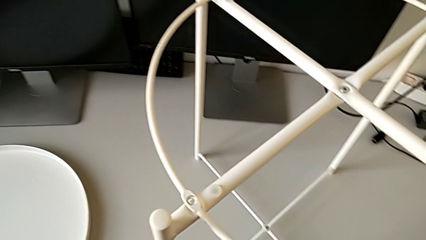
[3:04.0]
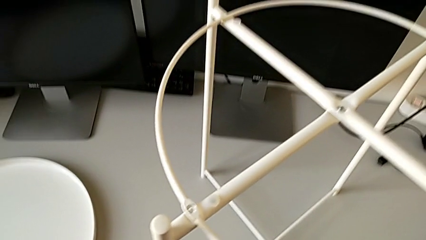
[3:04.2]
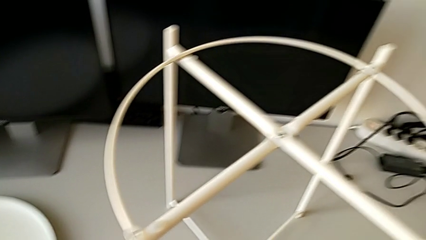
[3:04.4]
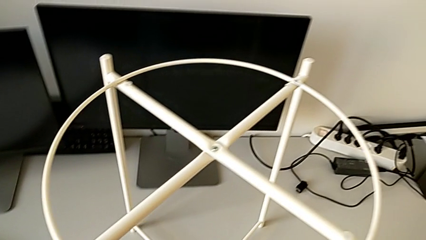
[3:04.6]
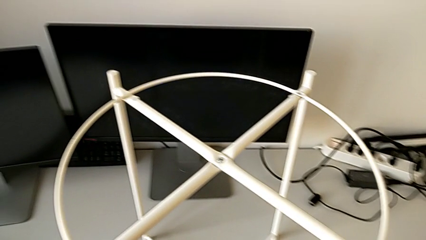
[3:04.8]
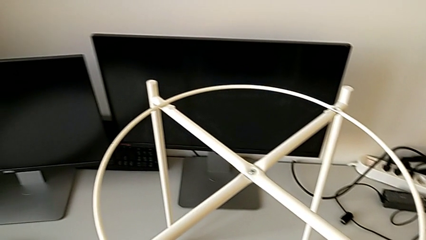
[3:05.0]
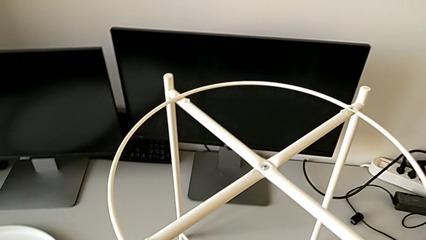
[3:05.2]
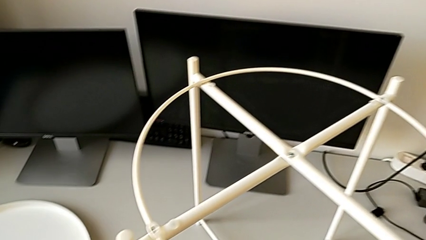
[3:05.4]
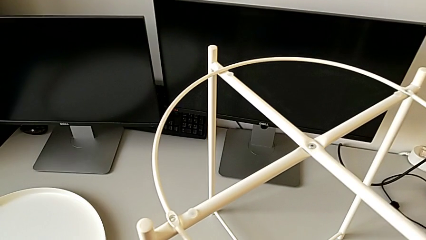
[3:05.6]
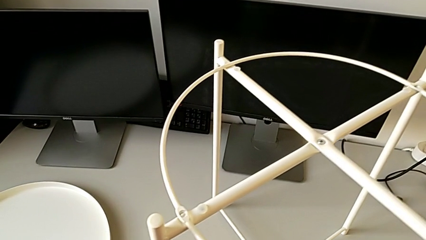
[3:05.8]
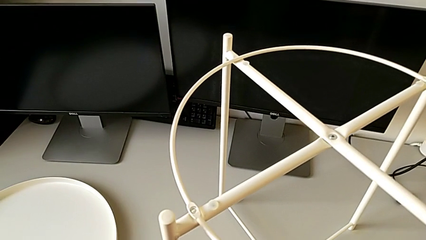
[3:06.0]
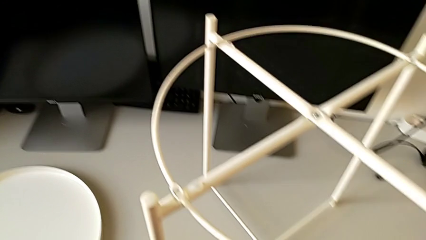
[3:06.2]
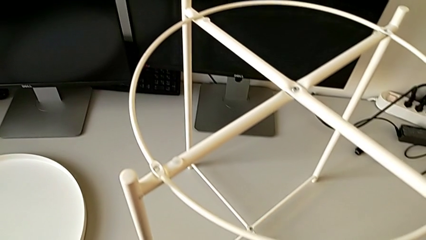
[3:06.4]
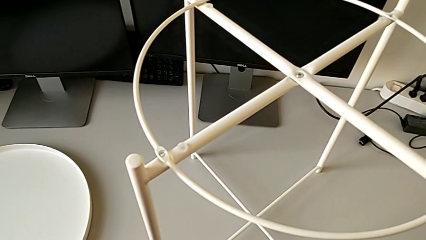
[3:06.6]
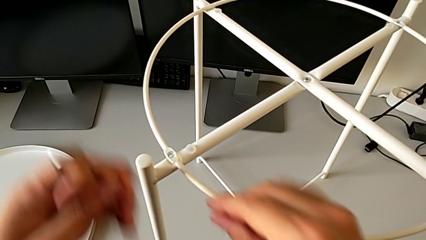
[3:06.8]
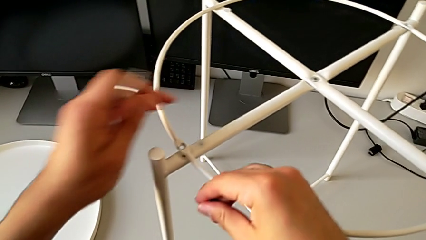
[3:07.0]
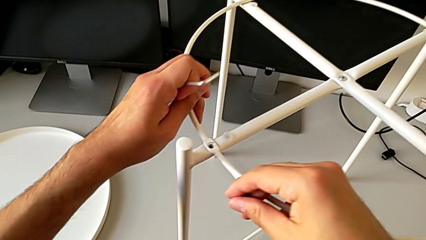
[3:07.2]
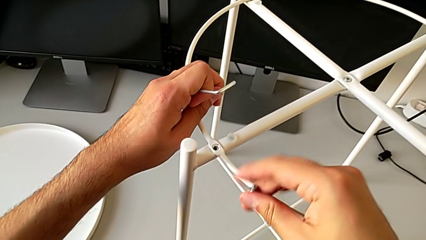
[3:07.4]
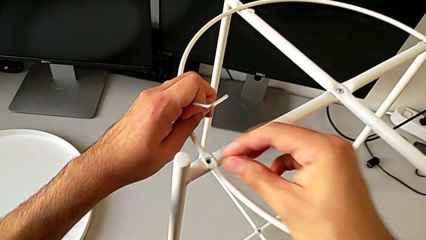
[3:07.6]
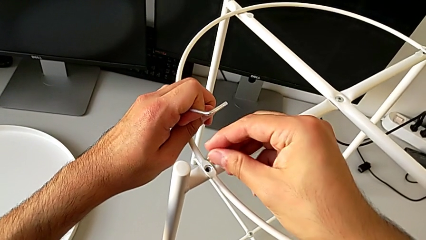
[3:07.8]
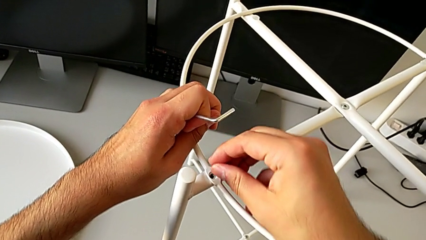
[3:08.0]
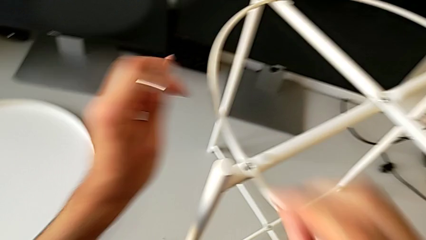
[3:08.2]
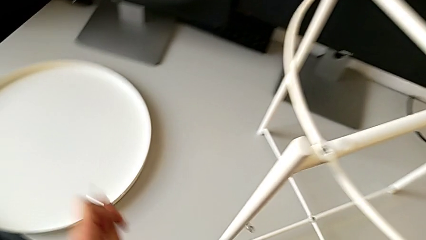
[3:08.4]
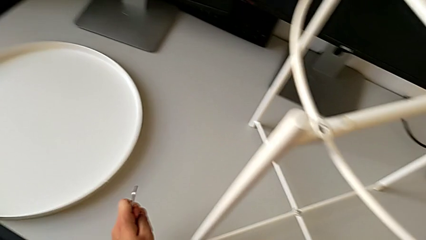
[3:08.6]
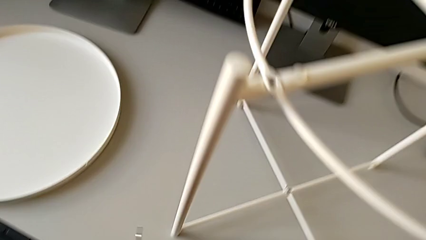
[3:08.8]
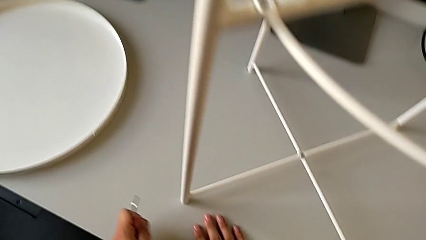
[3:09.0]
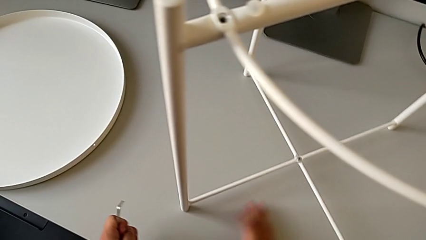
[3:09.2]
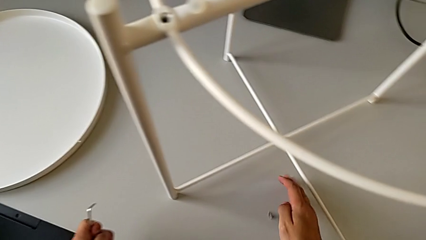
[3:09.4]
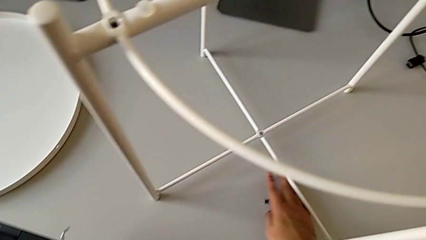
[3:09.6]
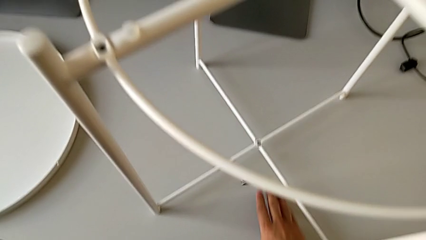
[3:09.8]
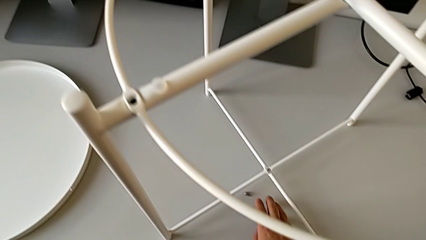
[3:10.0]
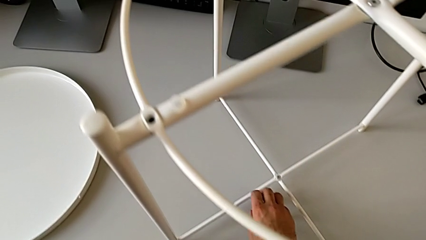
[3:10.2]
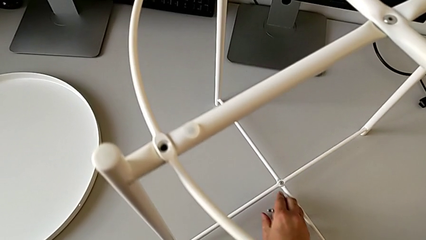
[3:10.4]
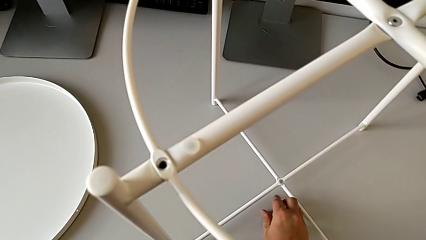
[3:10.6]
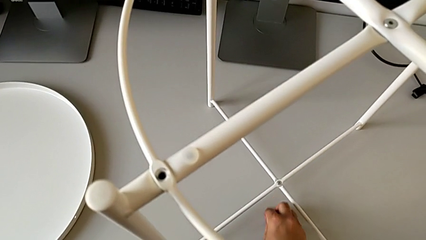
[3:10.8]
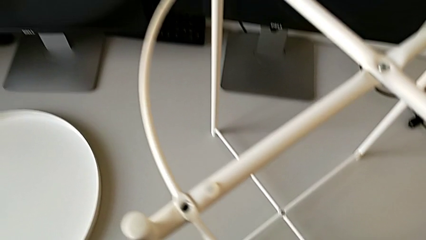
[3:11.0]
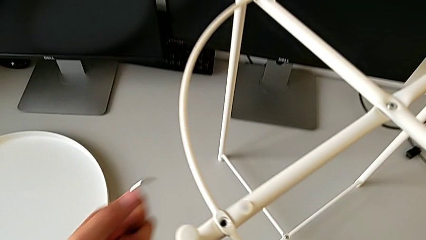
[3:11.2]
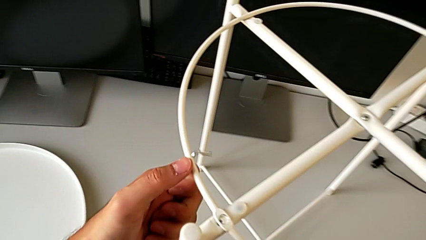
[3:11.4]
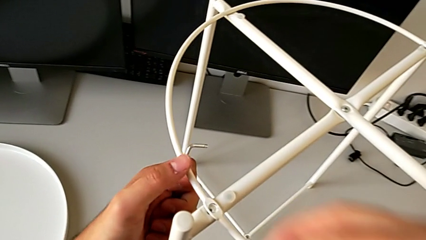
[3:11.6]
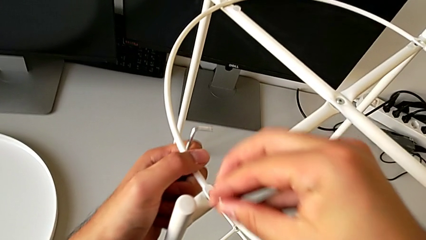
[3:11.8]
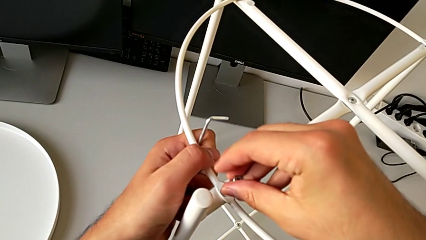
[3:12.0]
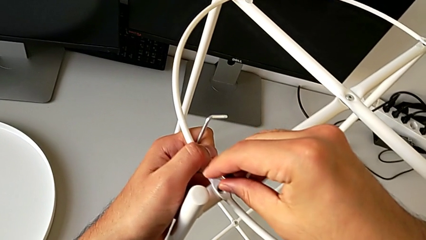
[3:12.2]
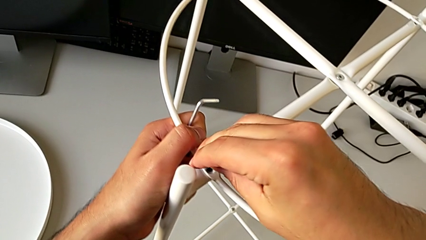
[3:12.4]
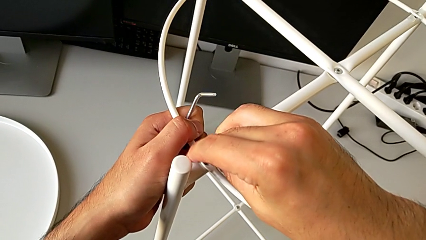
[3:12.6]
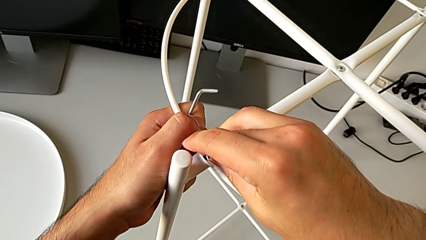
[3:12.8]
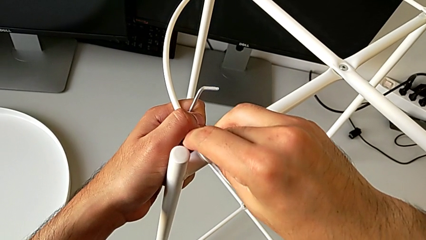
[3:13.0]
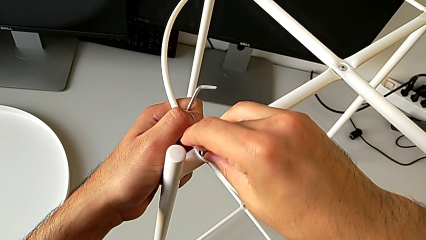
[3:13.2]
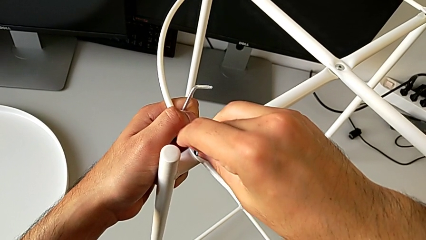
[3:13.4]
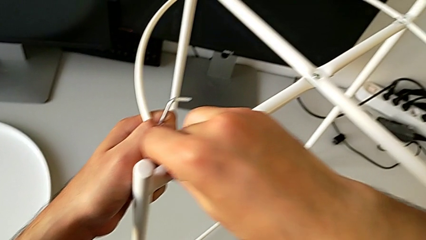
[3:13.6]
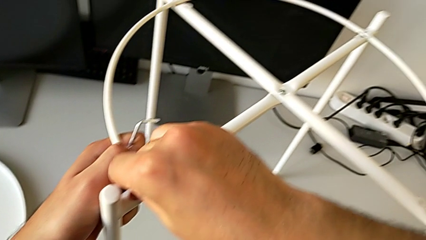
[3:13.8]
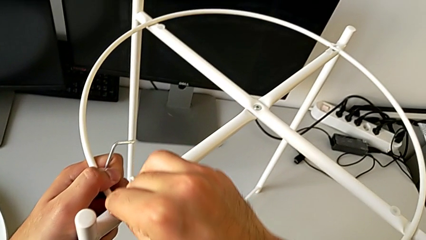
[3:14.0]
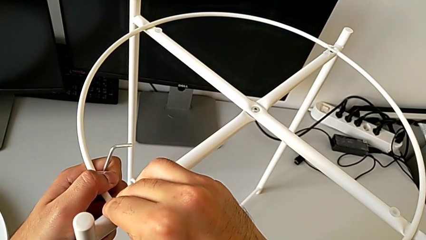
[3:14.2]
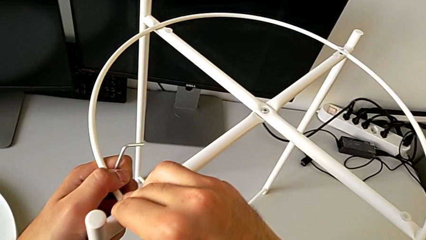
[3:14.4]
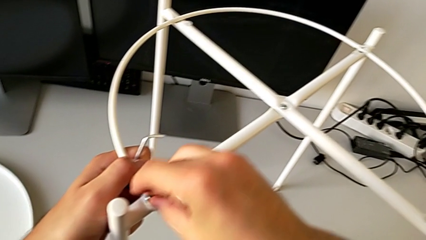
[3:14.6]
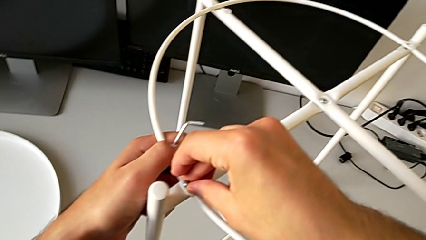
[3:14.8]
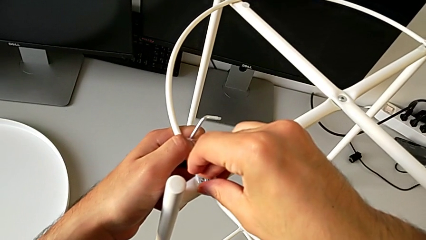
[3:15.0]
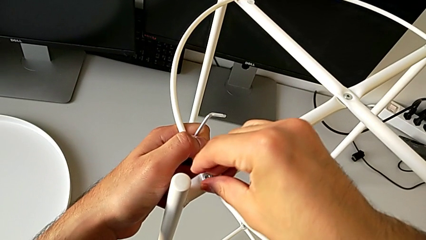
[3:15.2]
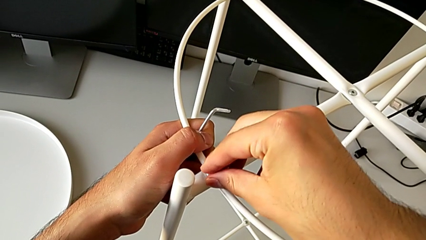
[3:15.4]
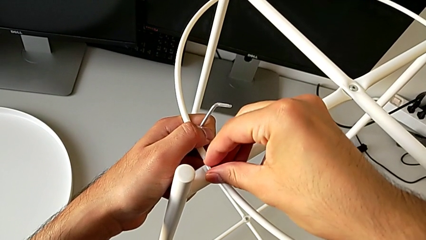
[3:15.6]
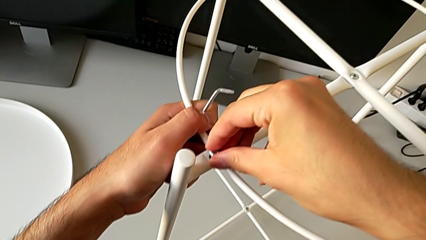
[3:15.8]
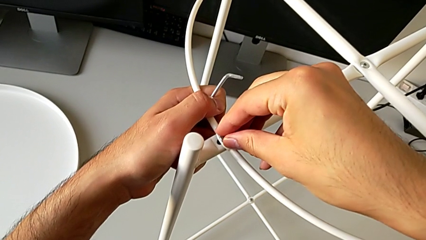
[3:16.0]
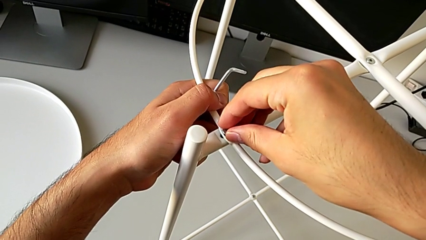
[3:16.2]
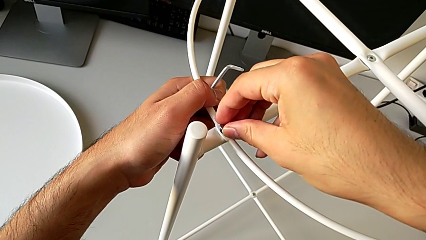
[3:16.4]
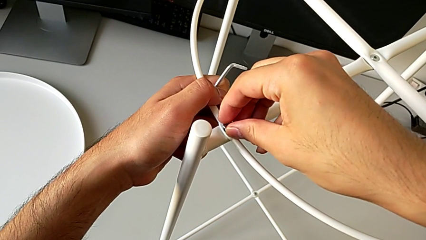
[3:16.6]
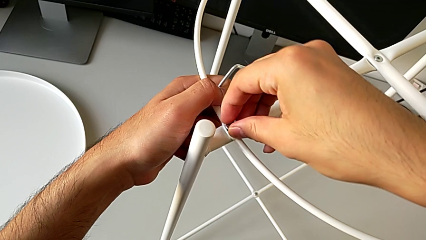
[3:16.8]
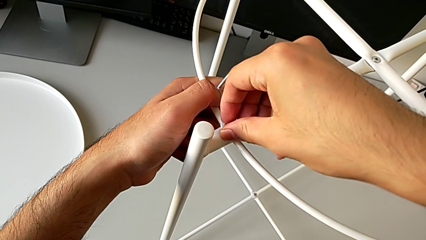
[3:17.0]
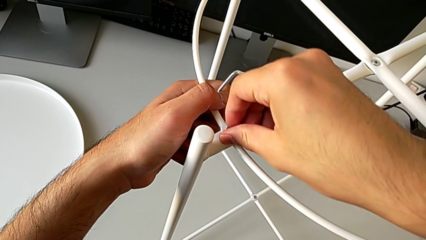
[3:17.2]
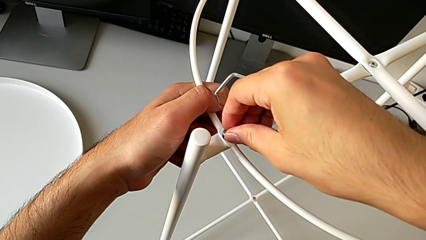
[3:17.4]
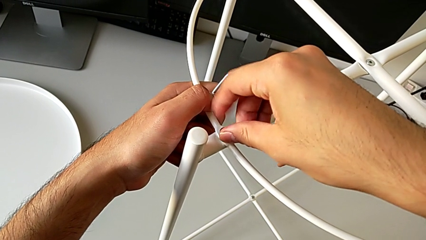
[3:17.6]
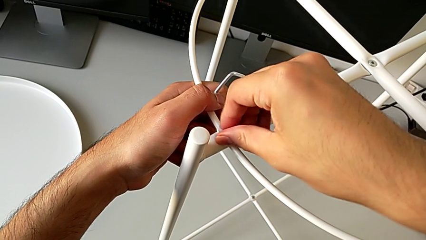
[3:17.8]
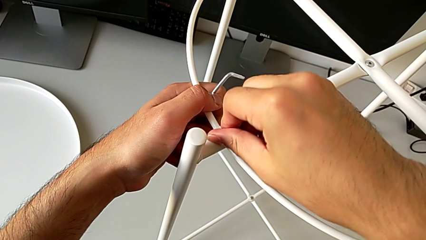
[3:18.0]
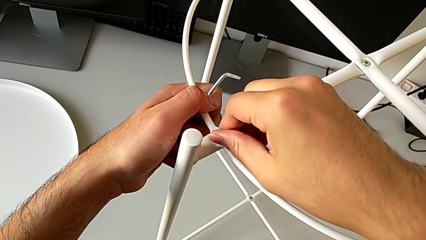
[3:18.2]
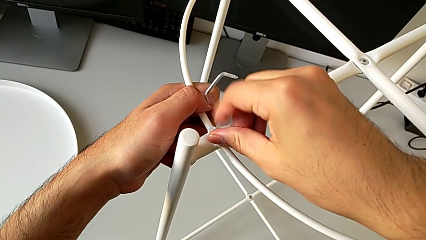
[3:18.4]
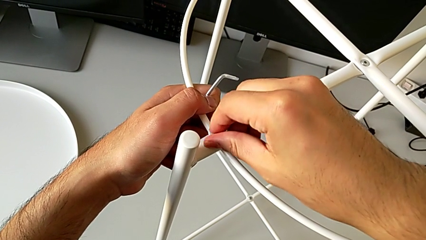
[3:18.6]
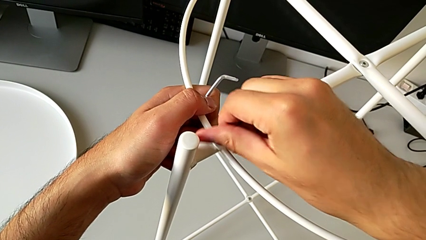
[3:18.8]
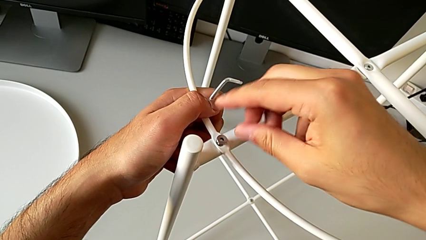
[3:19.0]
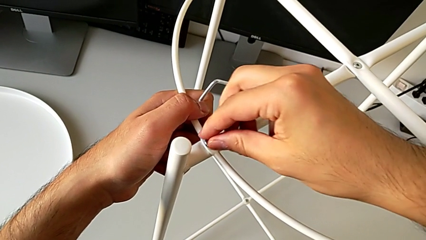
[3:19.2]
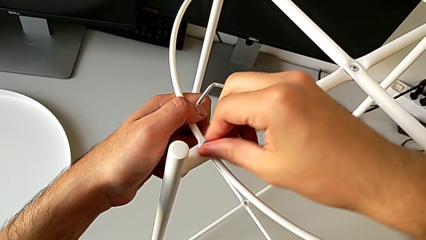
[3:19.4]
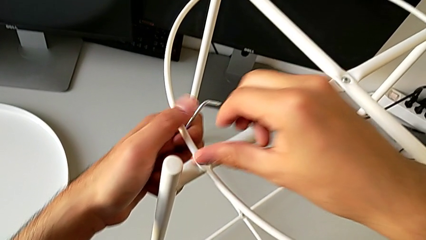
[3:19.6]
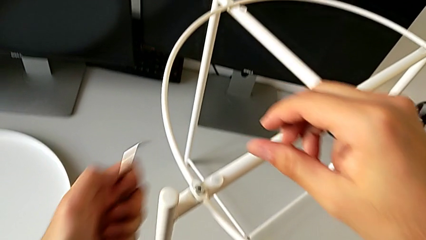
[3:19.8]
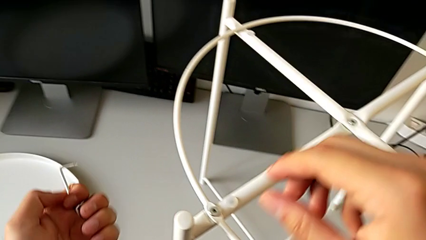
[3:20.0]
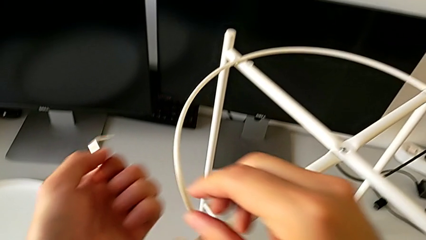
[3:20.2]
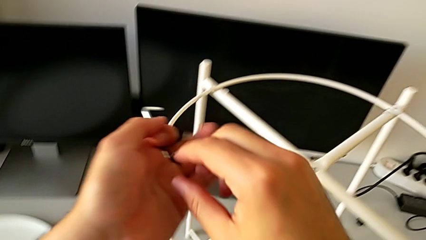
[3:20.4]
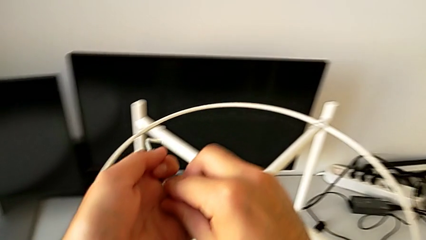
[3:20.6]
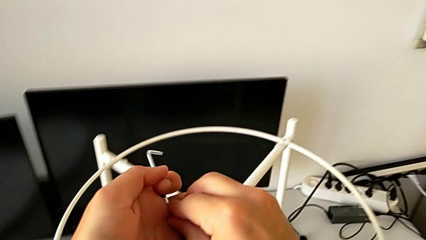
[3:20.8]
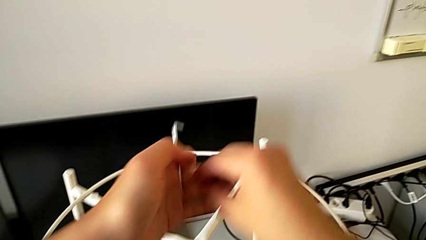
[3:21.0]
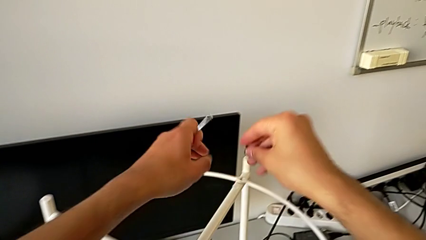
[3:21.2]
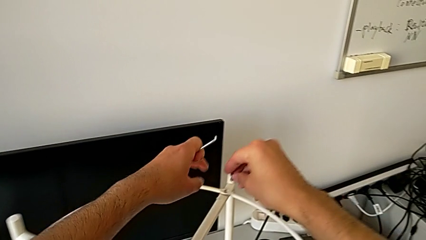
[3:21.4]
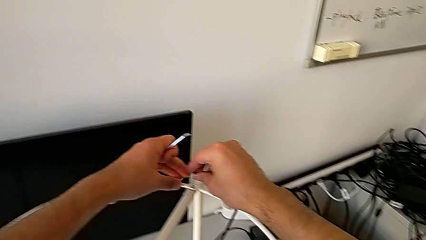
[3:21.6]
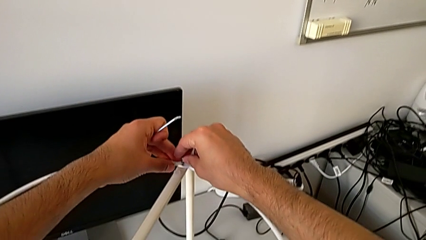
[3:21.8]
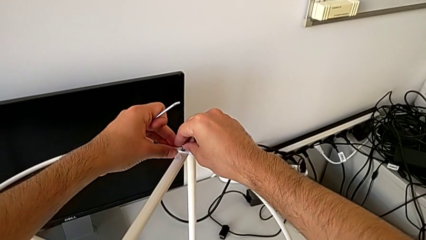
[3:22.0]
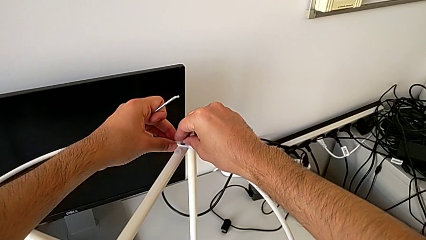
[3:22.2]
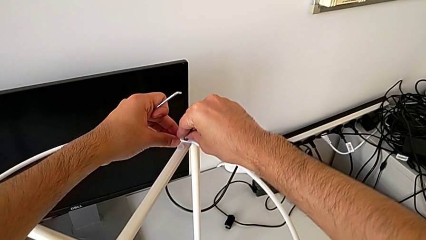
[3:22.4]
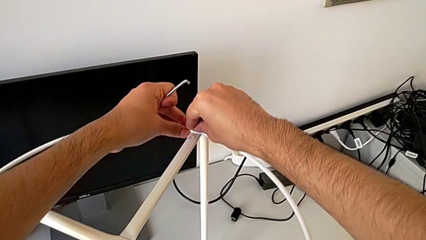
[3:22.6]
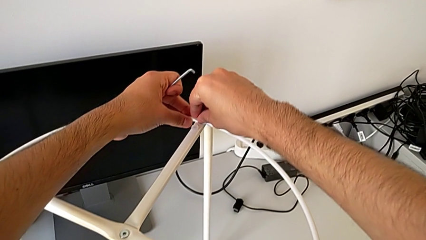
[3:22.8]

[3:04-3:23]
The camera wearer is screwing the hex socket heads to join the legs and the circle. They inspect the tray table, align the circle, wrongly drop the hex socket head, grab it, insert it, align it, screw it, grab it and insert it.
